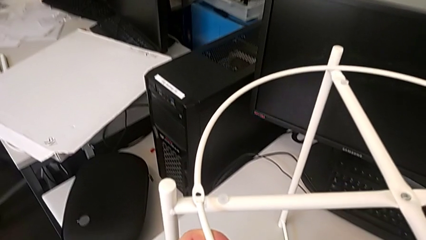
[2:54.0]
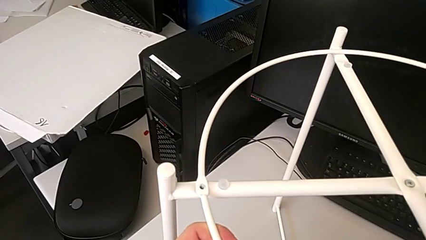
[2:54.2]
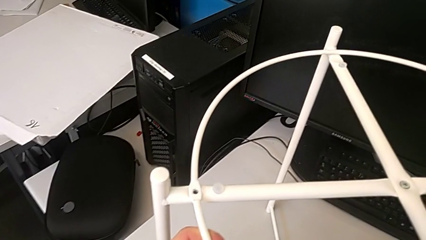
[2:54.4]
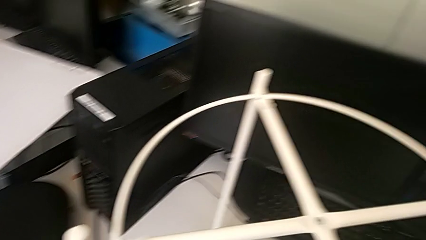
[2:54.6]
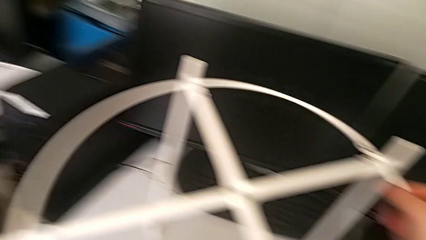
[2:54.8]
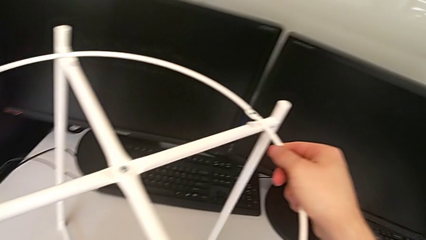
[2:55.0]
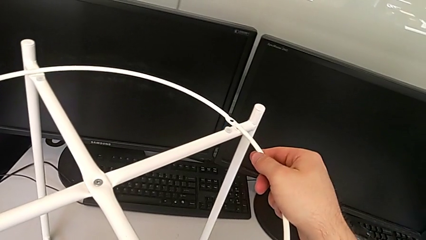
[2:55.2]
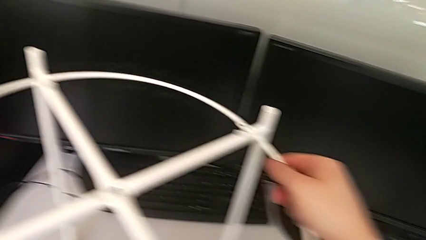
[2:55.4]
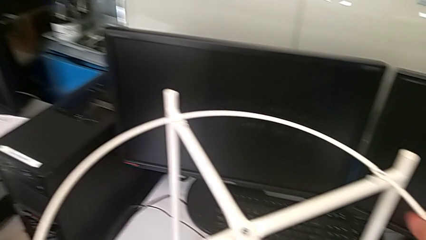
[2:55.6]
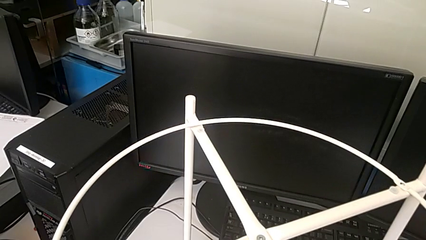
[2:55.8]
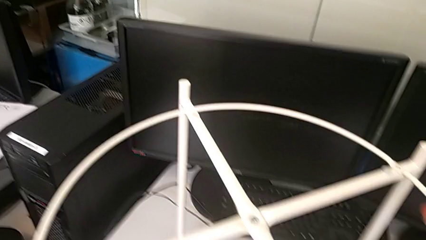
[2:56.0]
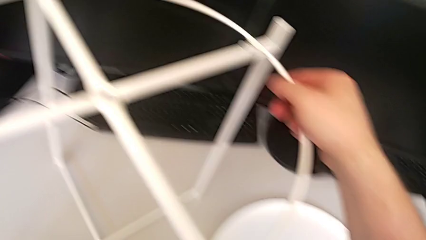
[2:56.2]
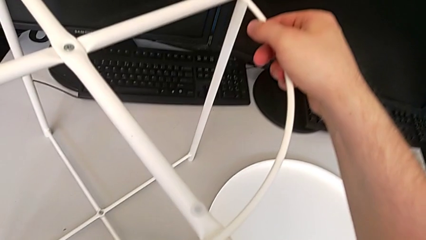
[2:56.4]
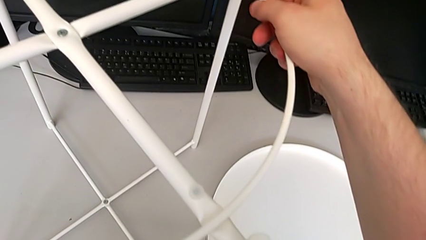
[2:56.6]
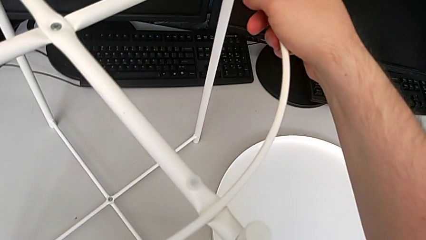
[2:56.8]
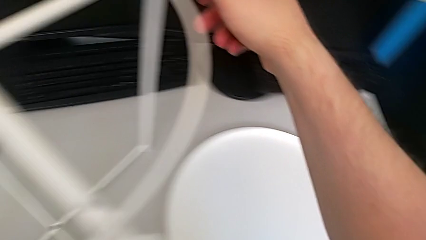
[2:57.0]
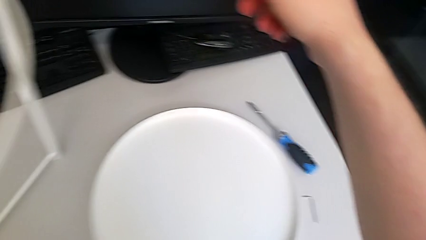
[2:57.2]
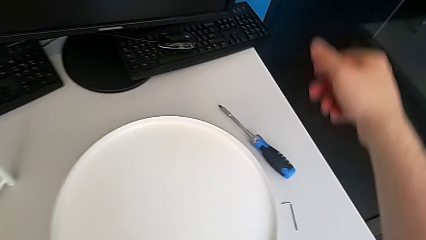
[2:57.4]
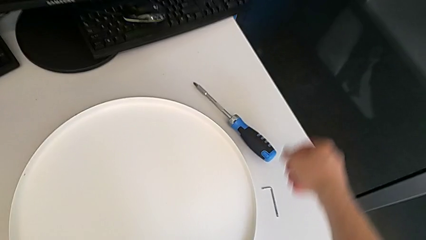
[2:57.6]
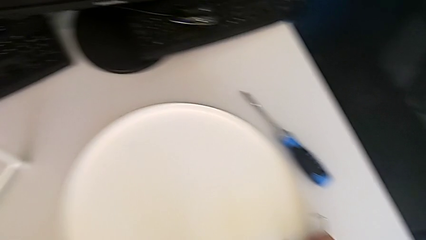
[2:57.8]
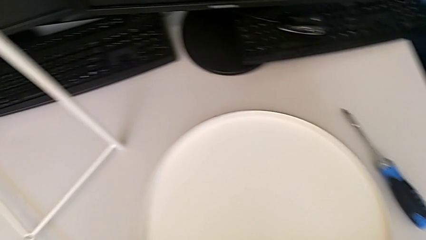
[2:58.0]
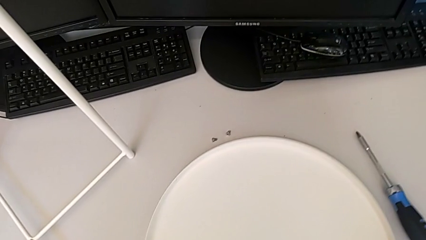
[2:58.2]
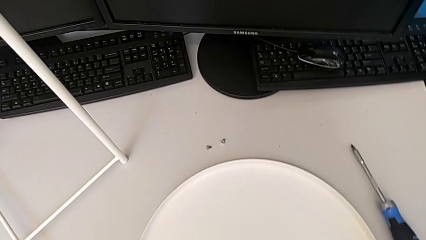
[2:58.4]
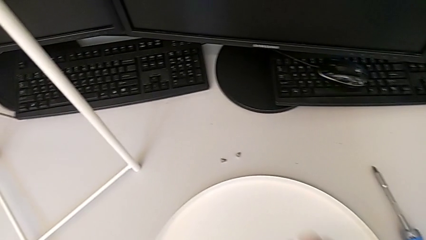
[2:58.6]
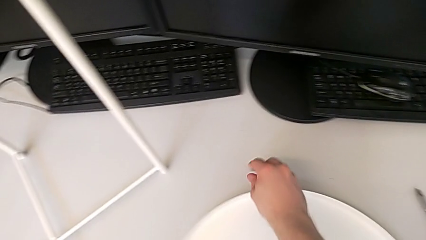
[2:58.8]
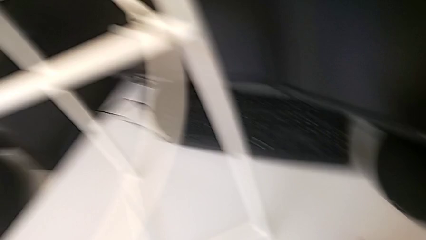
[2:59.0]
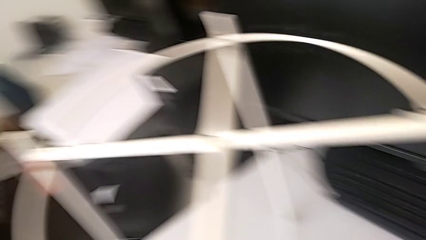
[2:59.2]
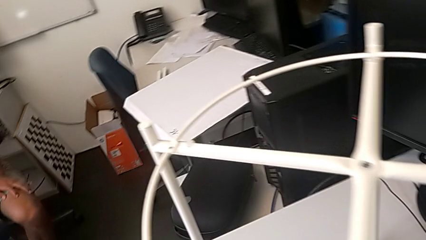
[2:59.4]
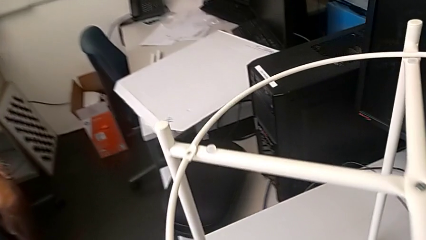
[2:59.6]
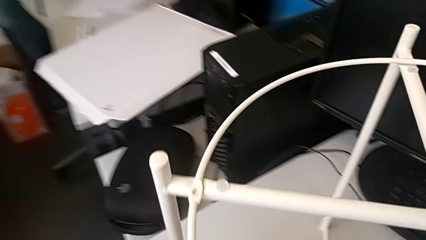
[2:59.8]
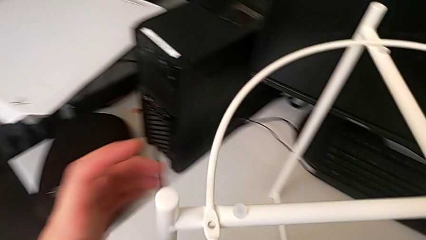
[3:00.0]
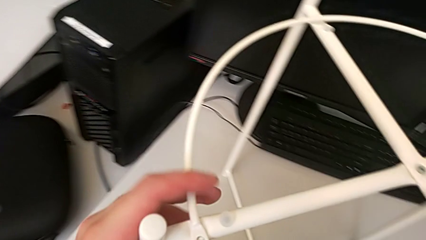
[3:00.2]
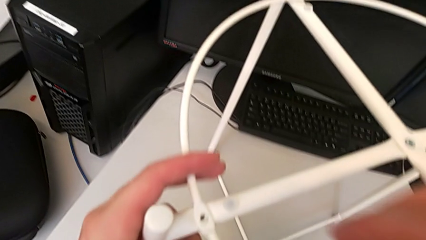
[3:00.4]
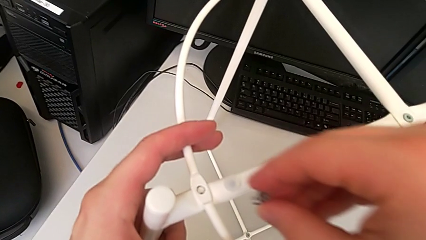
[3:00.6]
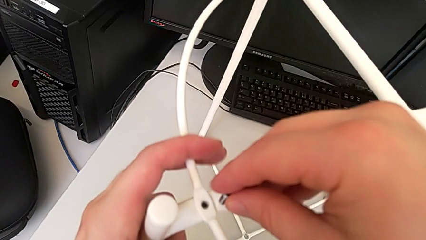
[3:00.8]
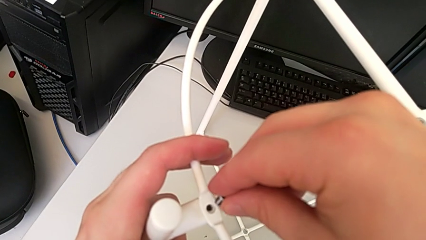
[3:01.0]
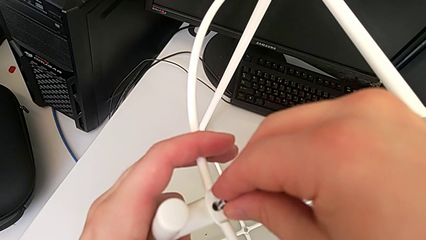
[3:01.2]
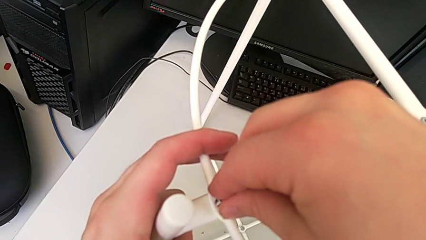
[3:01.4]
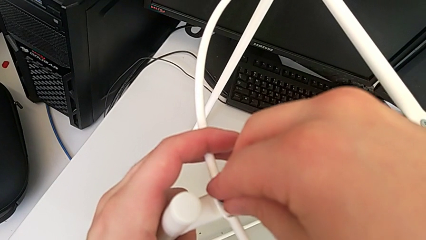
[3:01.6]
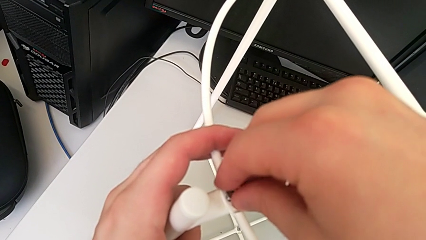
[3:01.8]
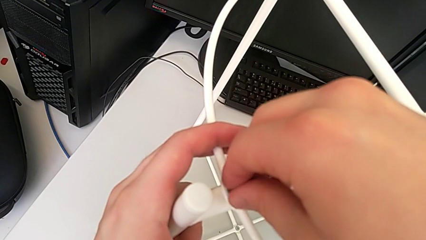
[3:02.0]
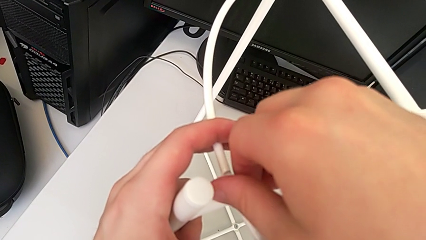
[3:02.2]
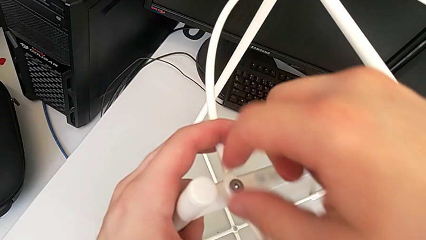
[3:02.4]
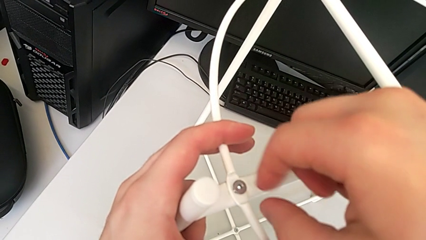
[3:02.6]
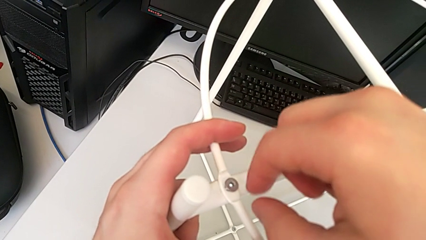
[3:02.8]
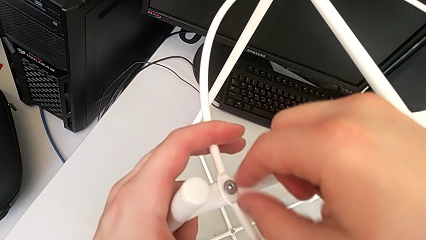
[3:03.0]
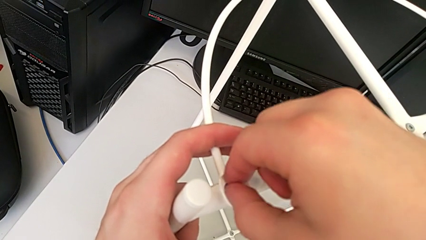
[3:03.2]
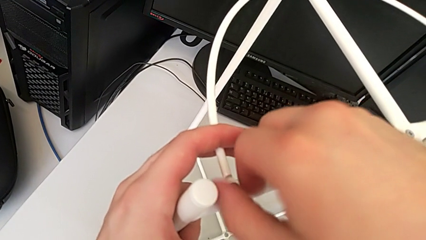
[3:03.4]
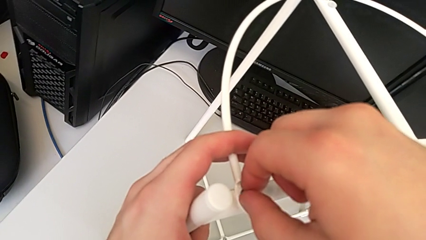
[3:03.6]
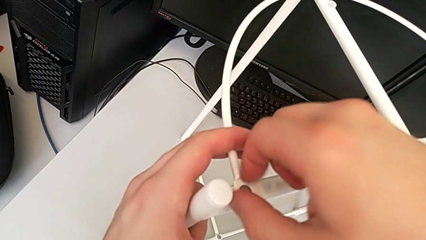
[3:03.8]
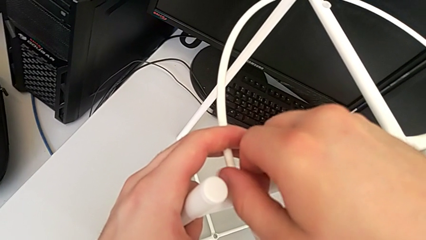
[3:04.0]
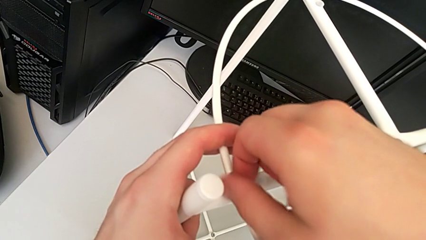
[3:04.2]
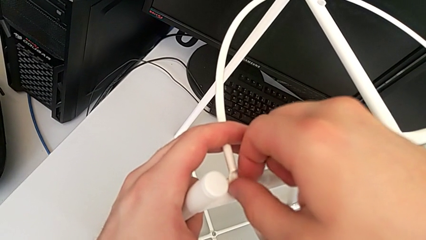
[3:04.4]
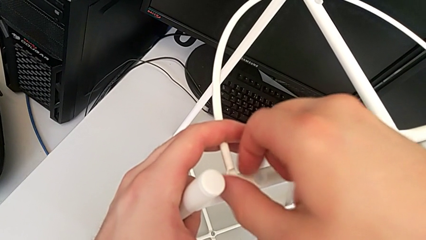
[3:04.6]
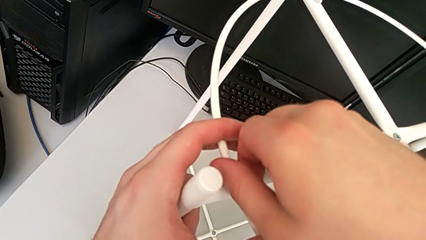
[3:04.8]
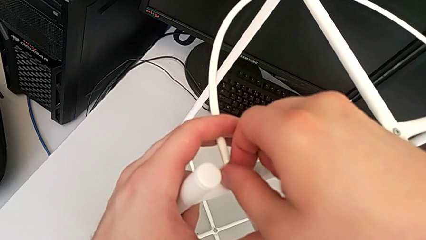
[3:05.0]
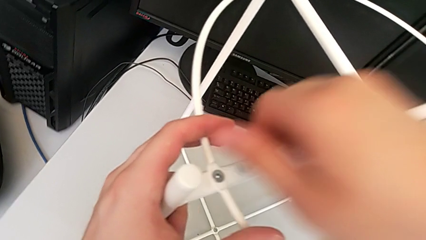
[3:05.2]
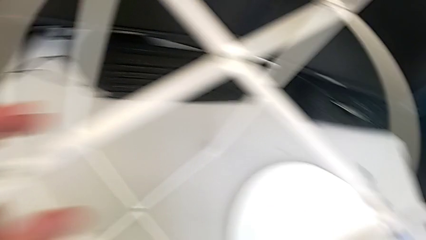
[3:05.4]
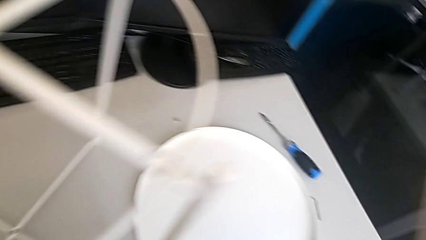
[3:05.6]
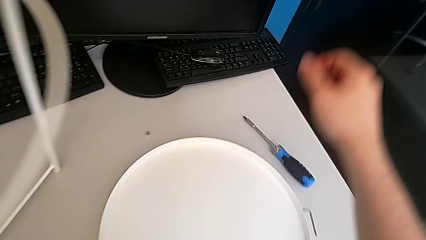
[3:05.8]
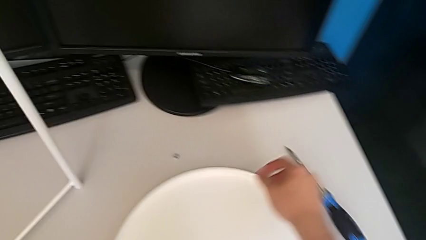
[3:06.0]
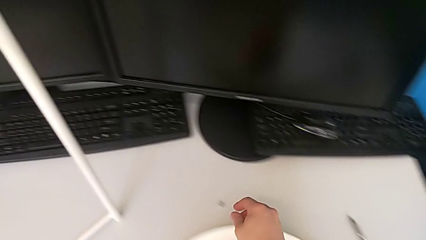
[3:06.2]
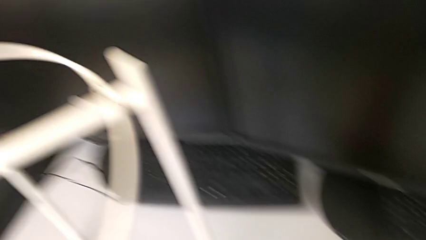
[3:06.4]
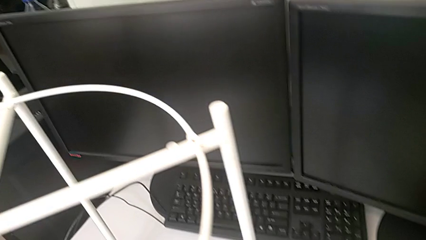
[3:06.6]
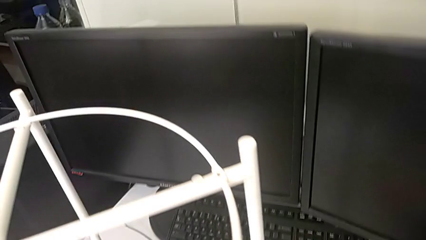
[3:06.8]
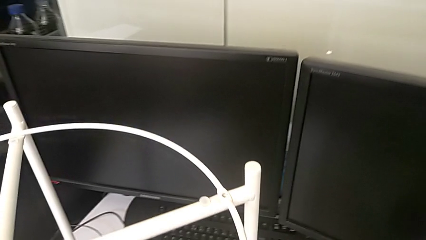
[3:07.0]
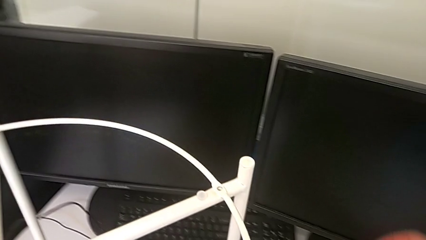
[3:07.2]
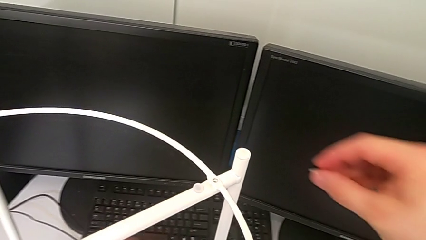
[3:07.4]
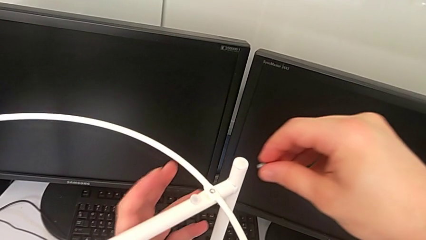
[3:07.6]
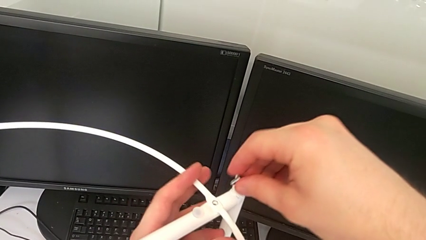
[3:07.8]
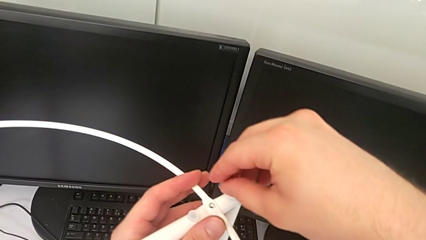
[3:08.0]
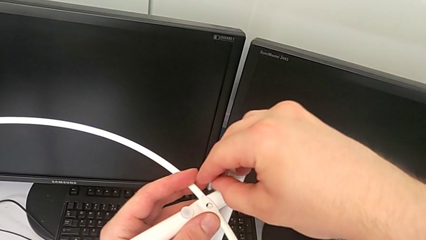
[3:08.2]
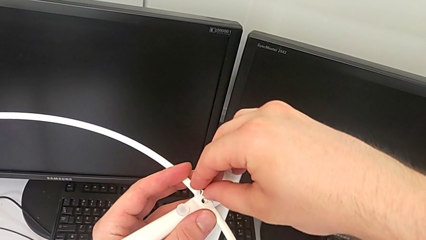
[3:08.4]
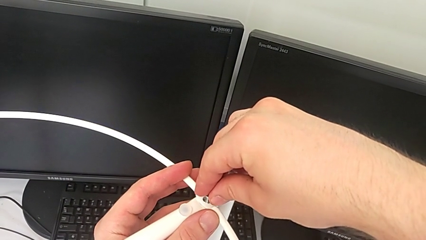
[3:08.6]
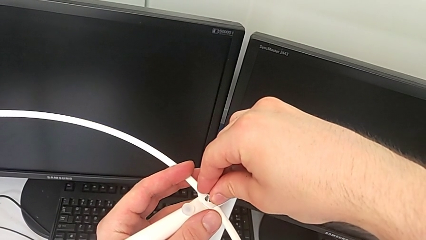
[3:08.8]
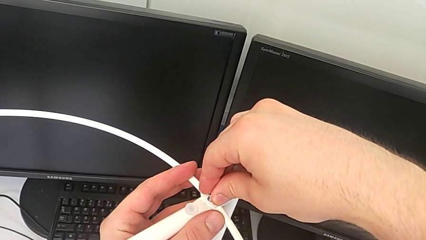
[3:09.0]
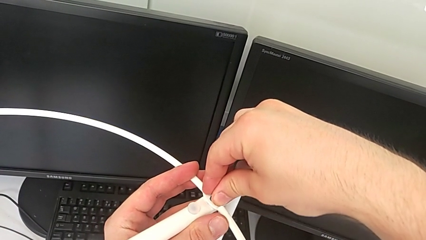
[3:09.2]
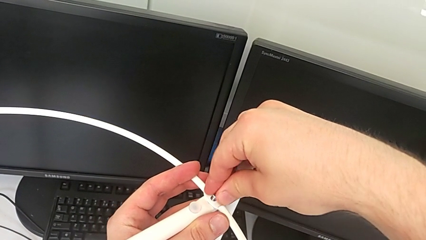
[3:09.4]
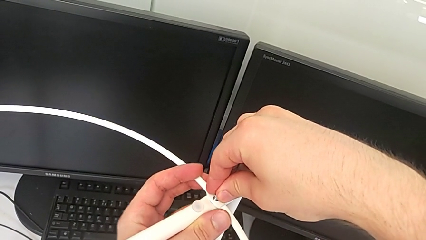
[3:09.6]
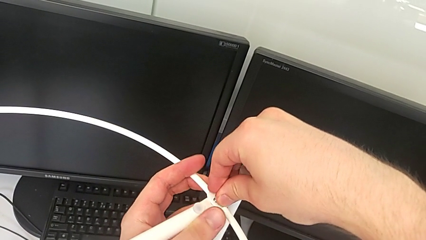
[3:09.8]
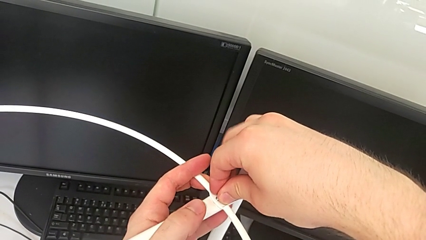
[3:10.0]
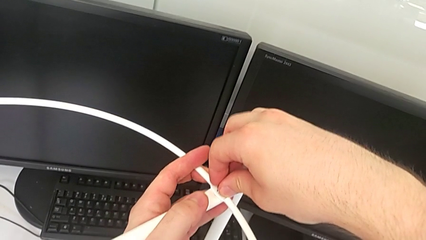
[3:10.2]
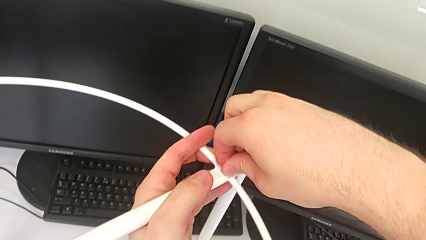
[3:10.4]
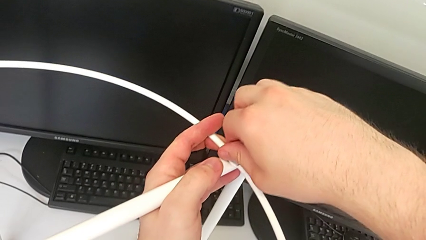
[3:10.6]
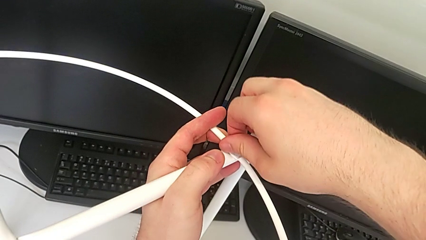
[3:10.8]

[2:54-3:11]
The camera wearer is assembling the circle to the legs. They align the circle, slide the tray, grab the first hex socket head, align the circle, insert the first hex socket head, screw it, grab the second hex socket head and insert it.
